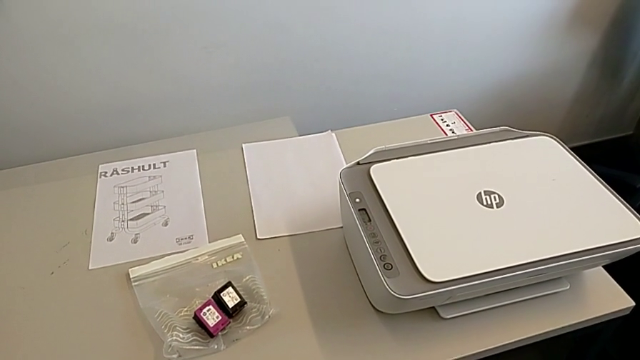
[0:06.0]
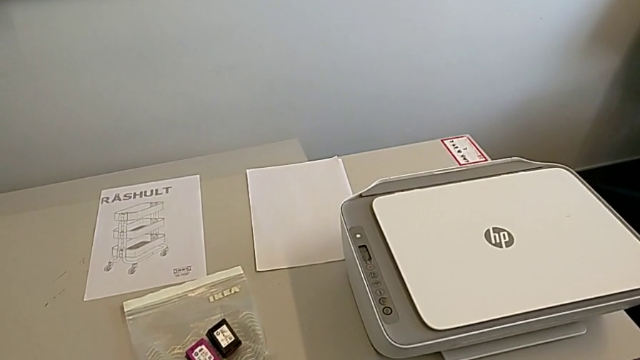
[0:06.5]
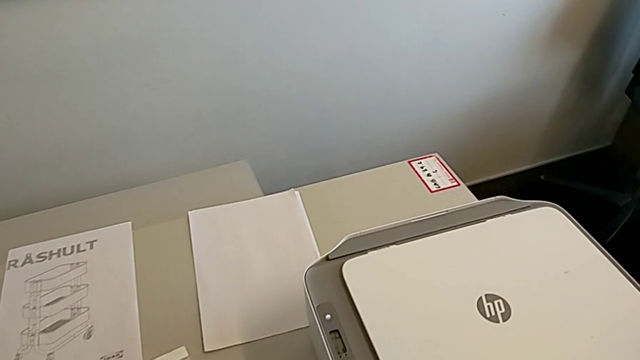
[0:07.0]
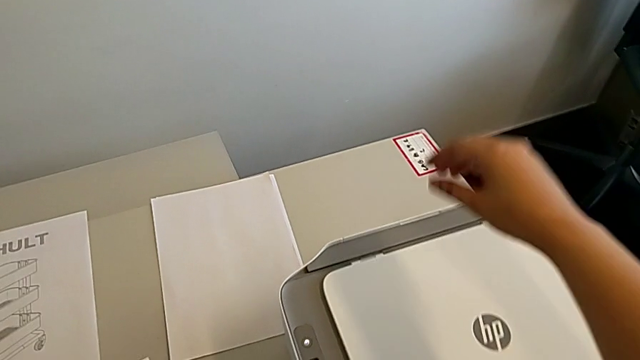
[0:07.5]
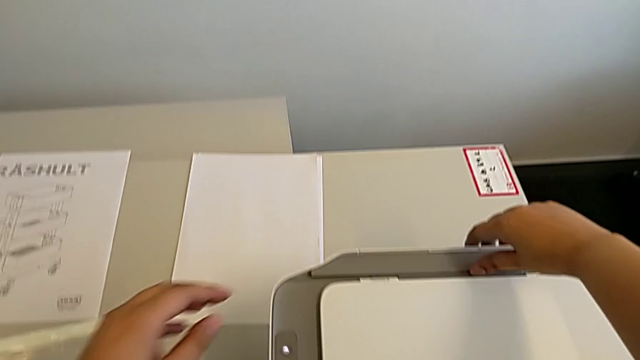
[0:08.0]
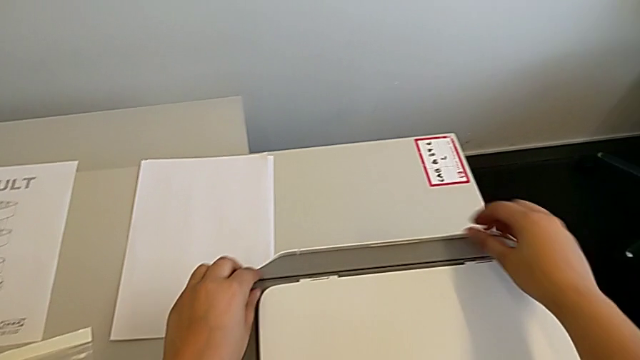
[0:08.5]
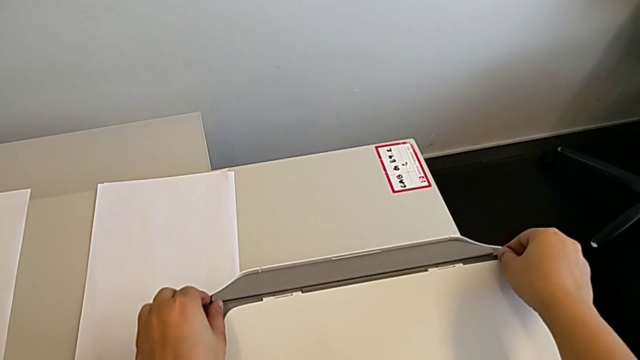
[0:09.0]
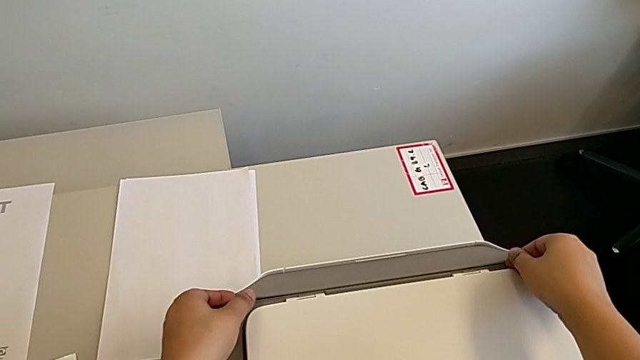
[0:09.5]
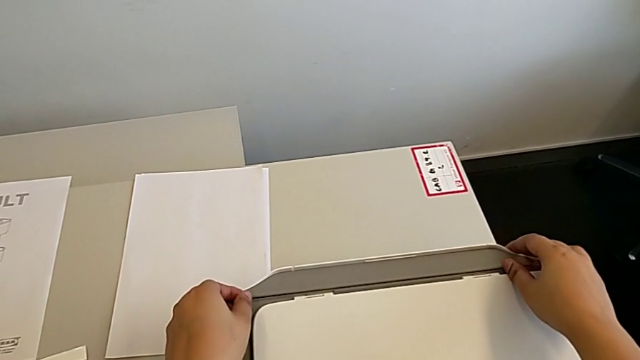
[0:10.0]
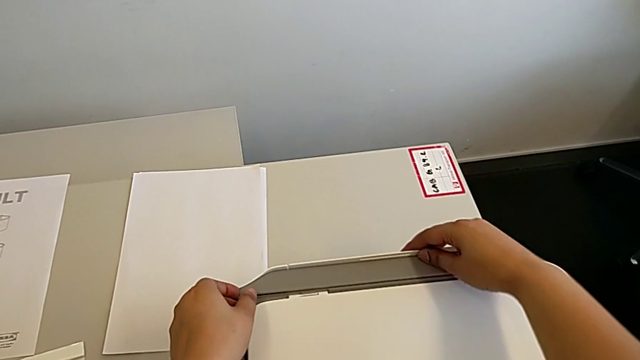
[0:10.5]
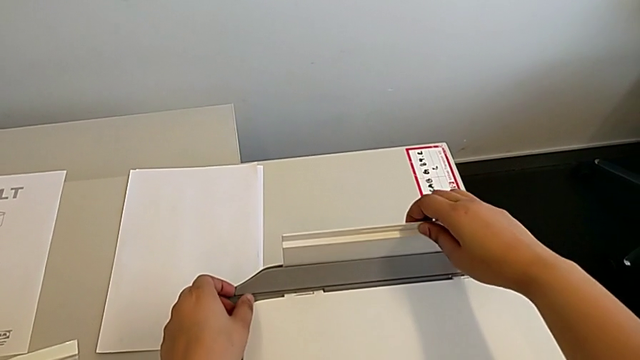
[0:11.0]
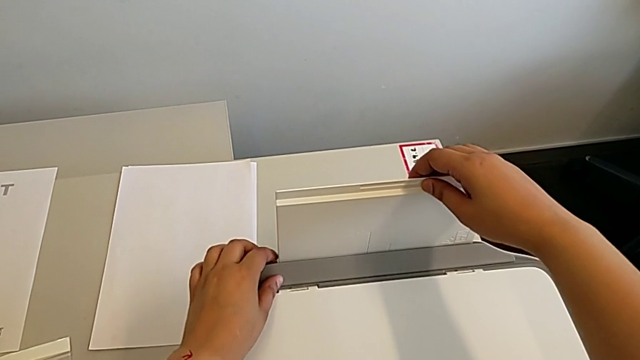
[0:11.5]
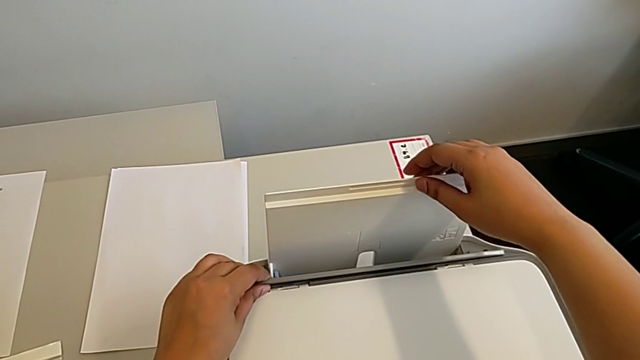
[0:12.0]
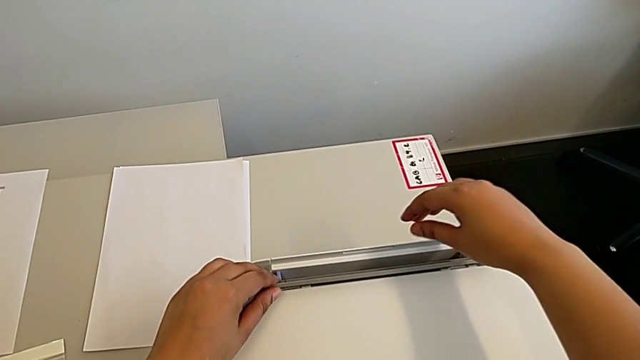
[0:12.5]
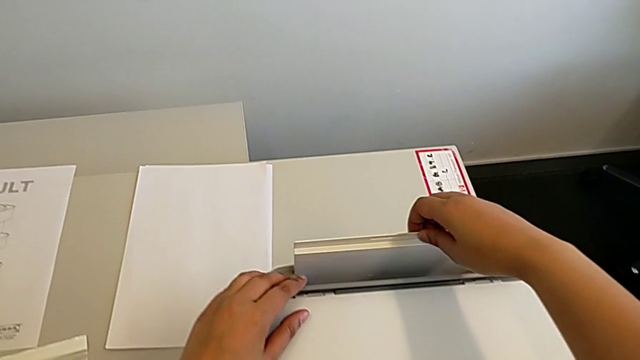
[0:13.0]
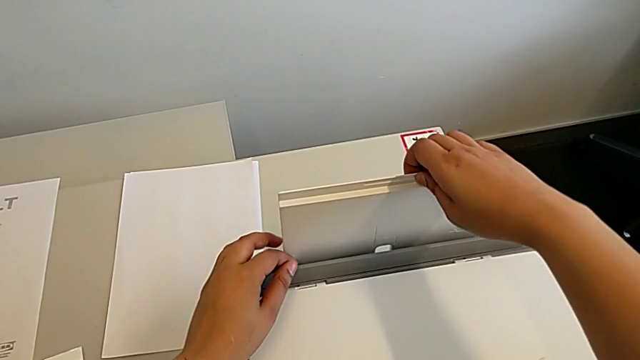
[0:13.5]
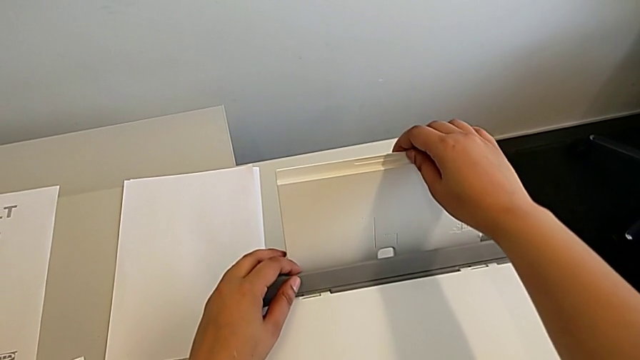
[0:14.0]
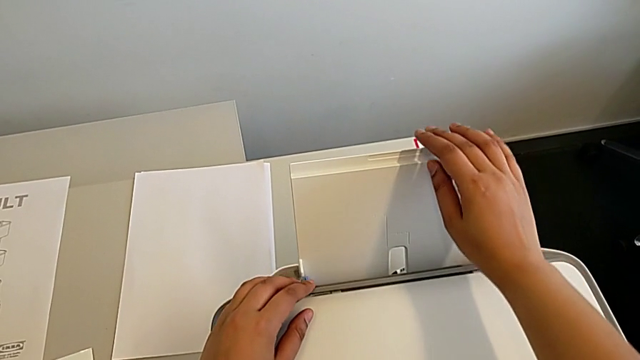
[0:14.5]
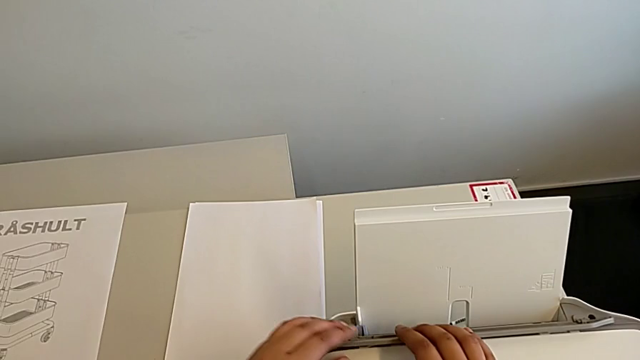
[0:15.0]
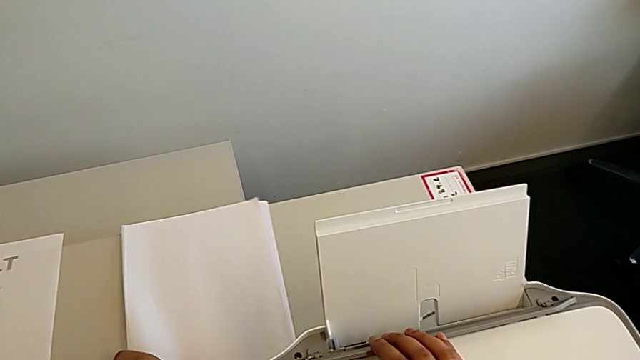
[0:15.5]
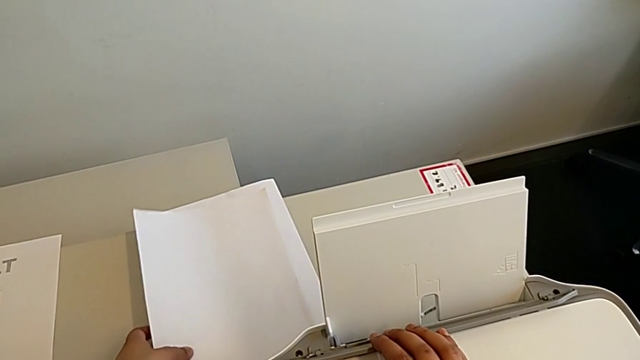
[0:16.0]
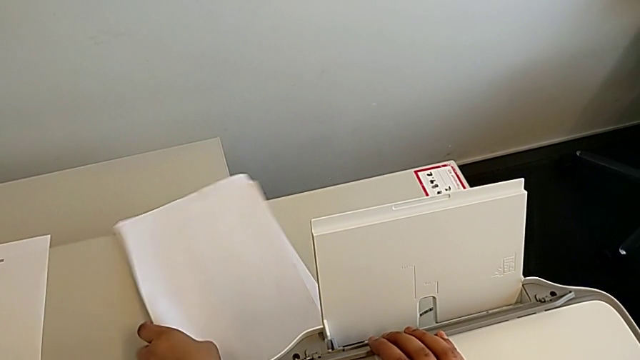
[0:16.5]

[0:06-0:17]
The camera wearer is loading the paper stack into the printer's paper stand. They grab the printer, wrongly open the paper tray, lift it, wrongly drop it, lift it and grab the paper stack.

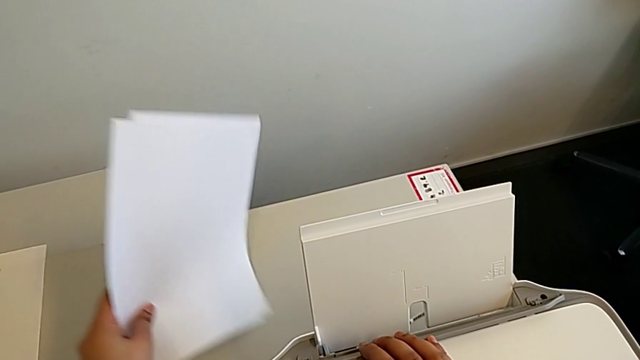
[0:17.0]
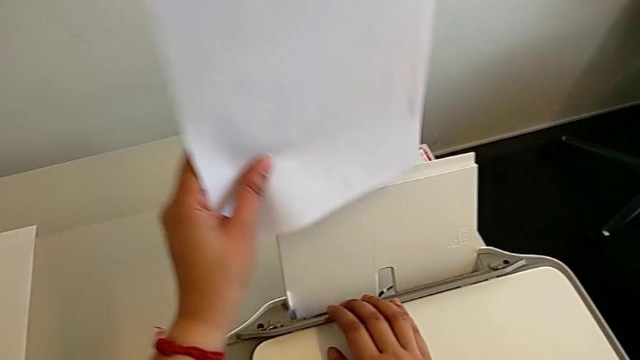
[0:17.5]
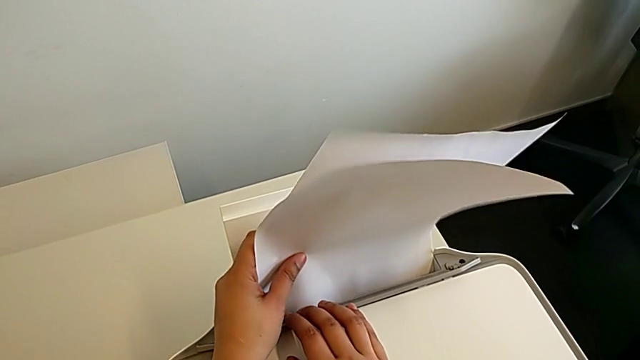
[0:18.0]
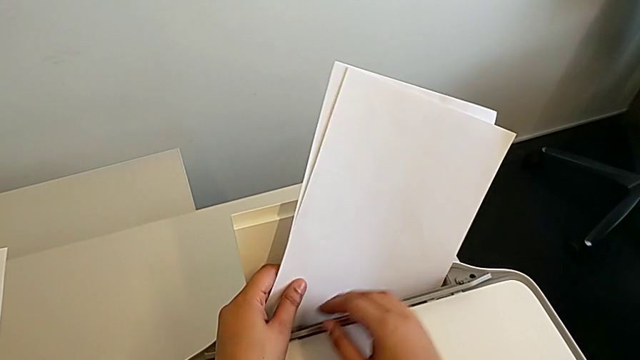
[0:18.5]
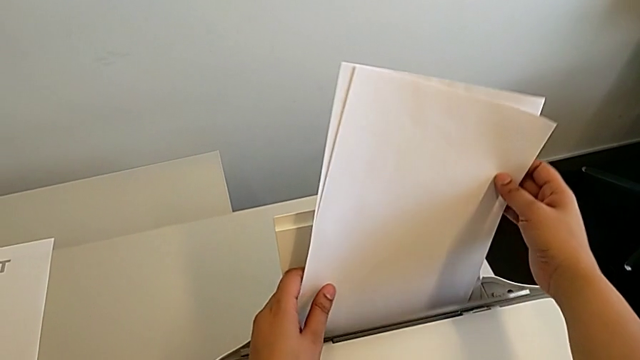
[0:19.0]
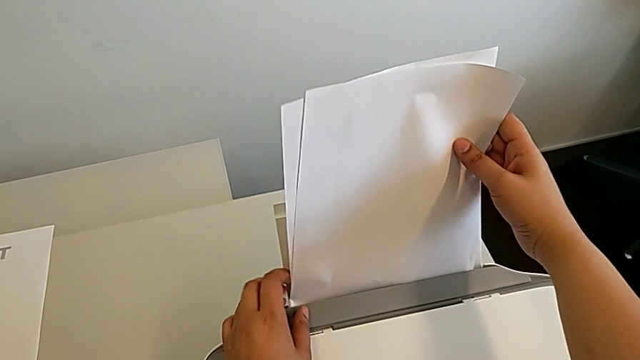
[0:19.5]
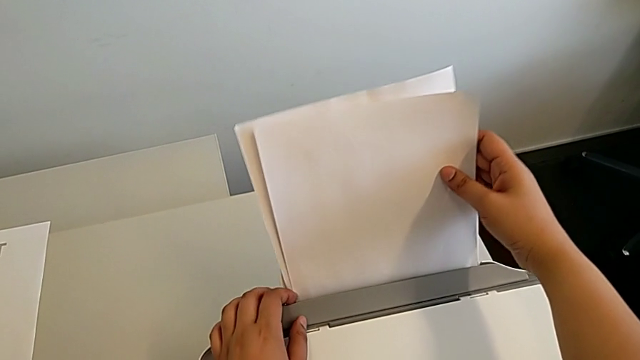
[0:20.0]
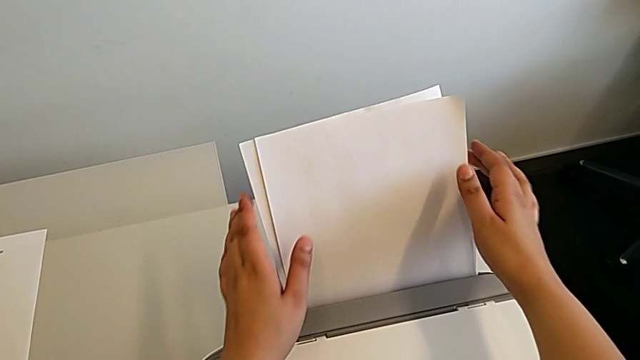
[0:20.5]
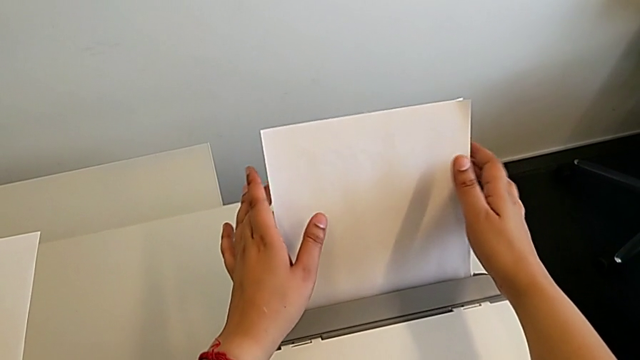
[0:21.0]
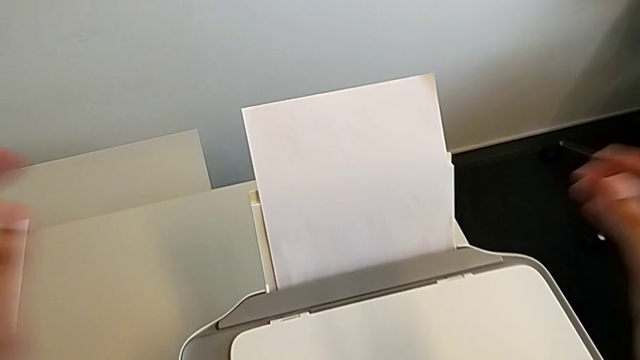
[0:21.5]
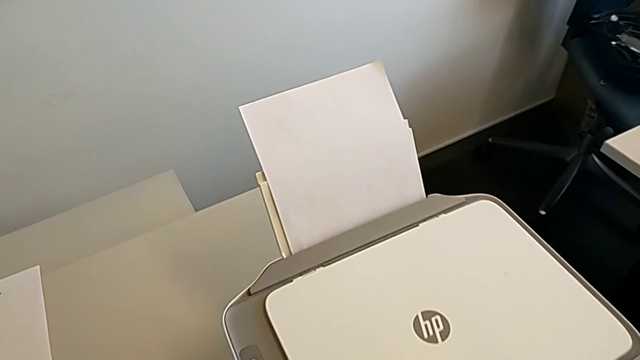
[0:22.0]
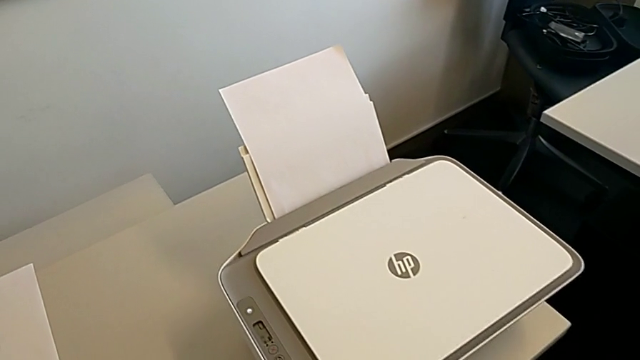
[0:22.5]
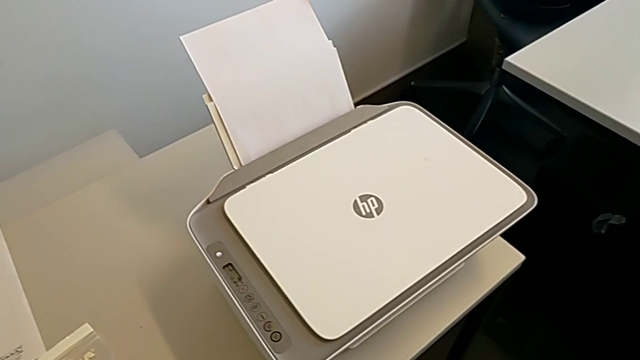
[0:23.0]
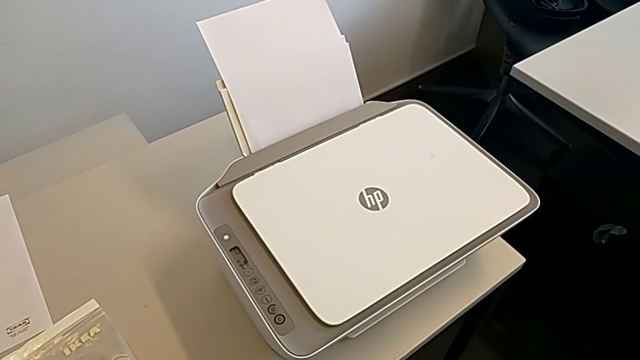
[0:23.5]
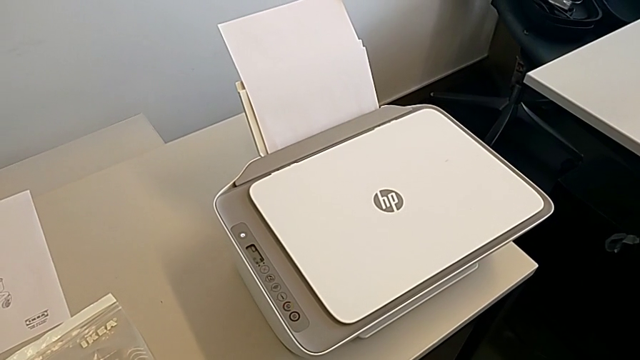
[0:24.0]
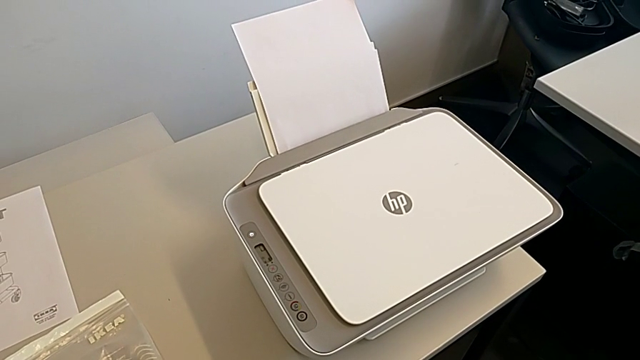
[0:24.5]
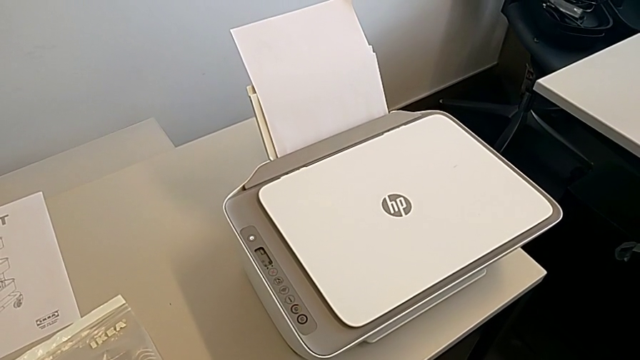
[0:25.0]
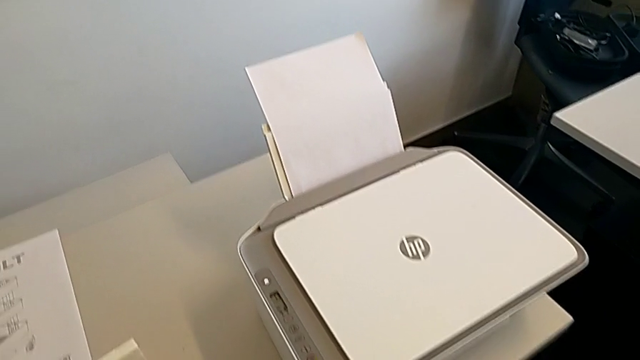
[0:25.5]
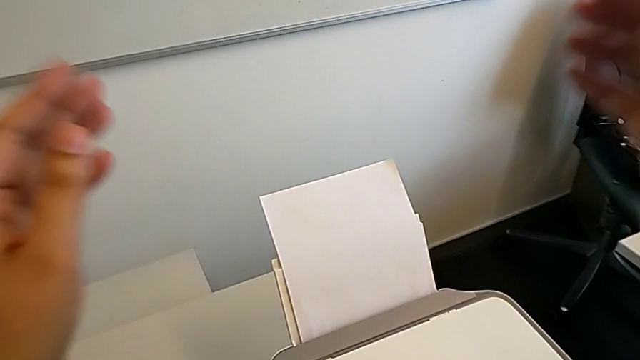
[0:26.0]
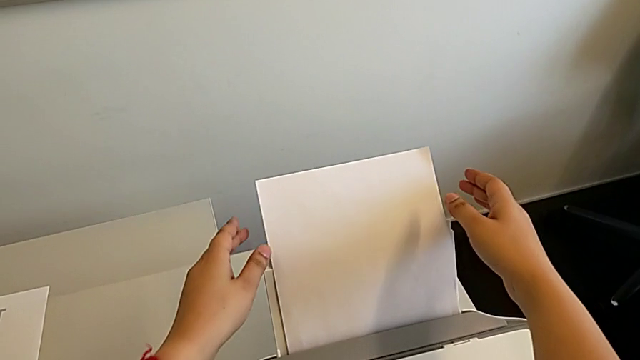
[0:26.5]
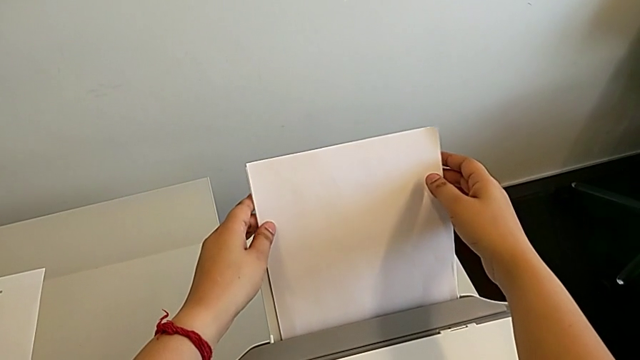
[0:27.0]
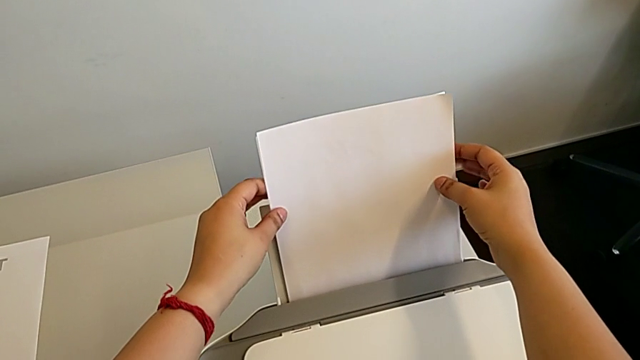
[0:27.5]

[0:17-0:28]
The camera wearer is loading the paper stack into the printer's paper stand. They lift the paper stack, insert it, align it and grab it.
